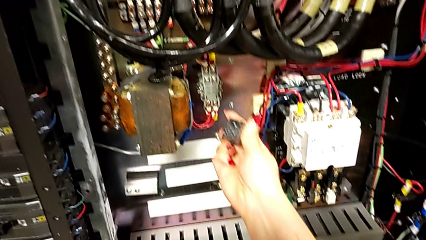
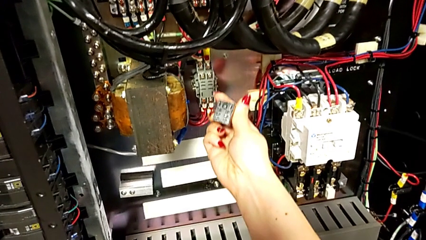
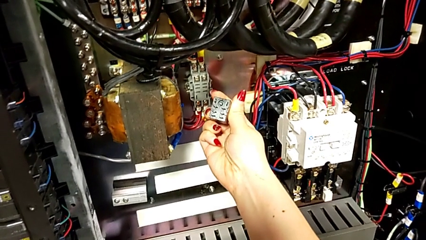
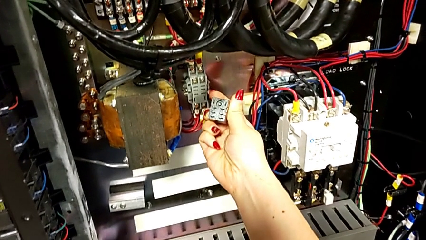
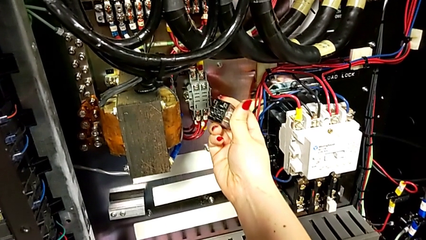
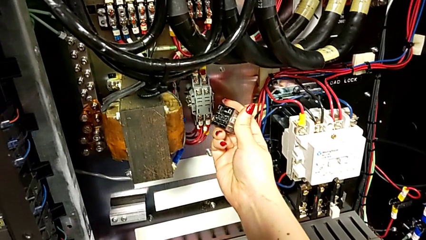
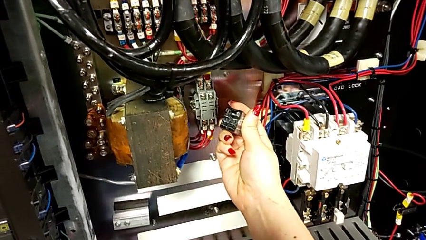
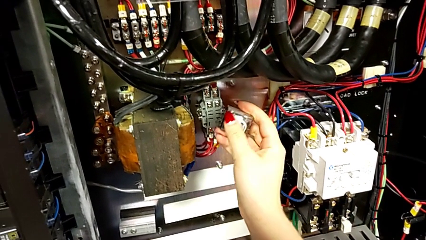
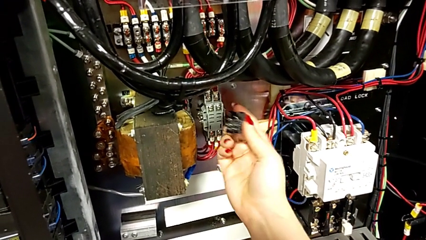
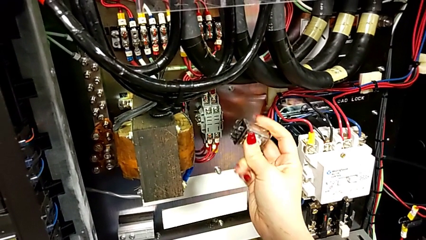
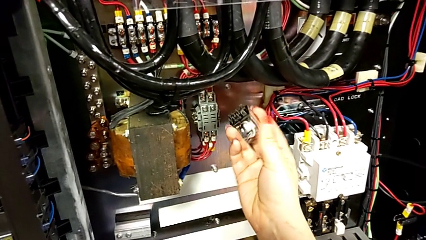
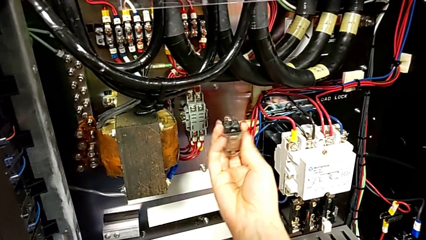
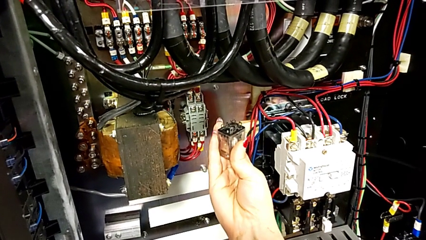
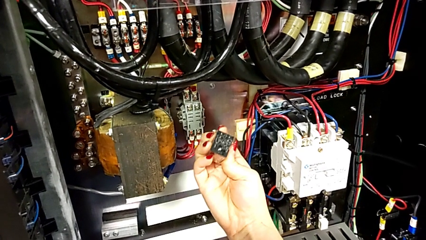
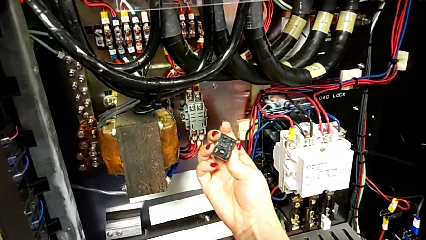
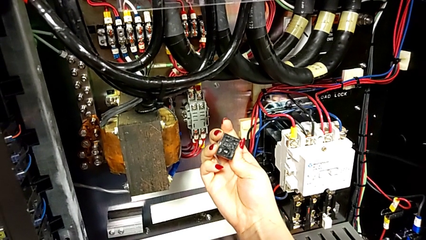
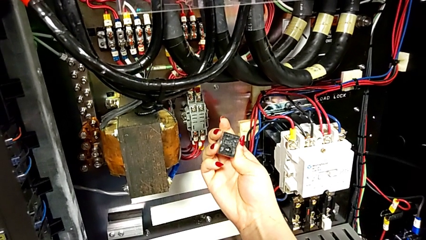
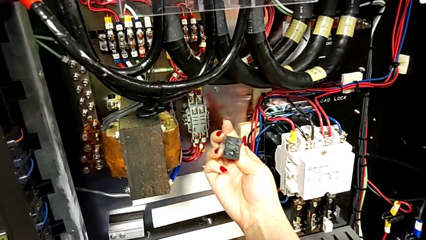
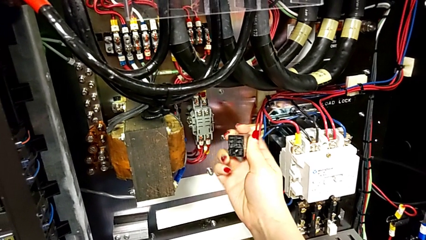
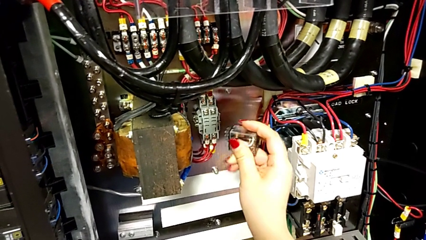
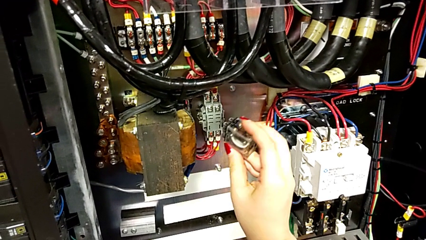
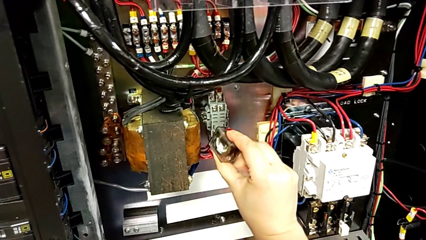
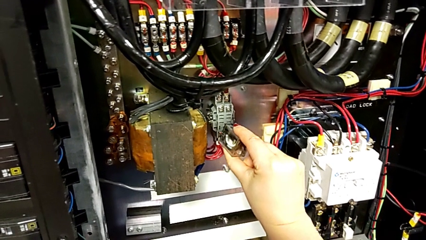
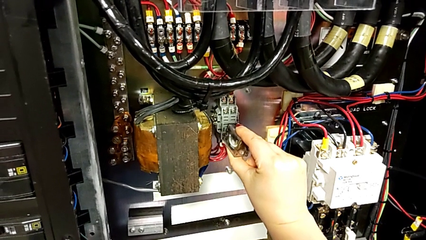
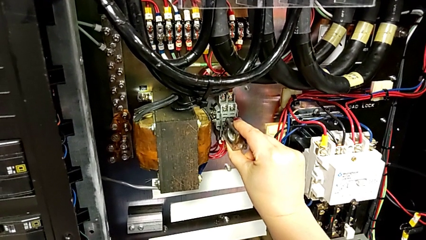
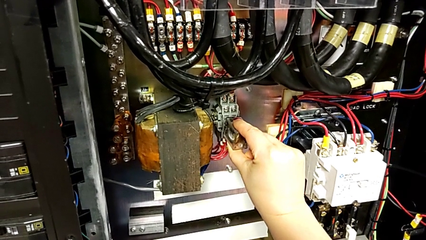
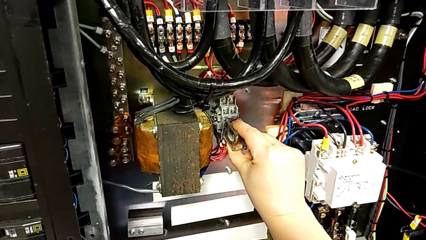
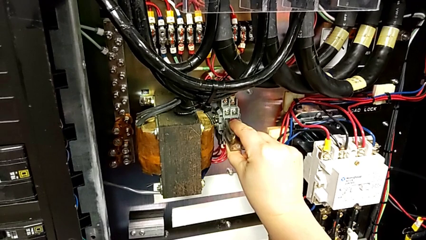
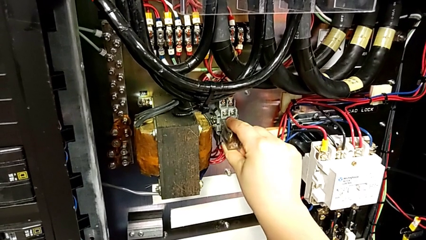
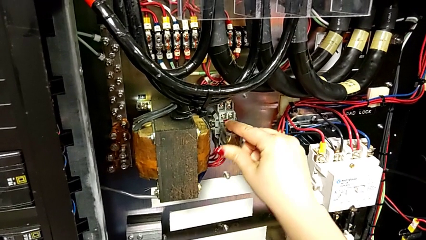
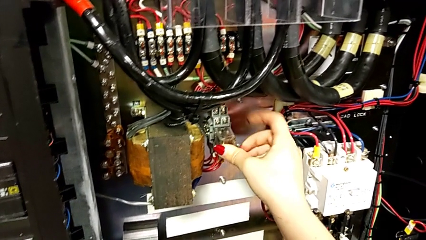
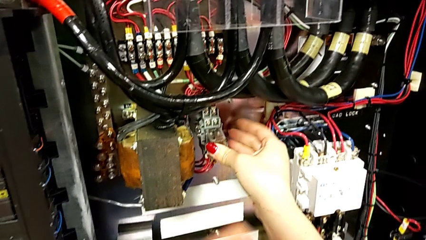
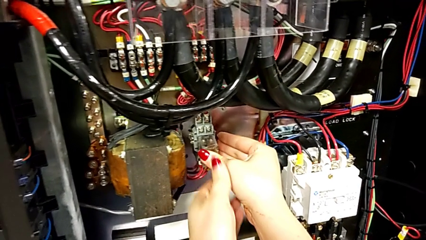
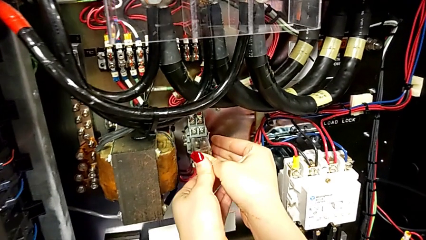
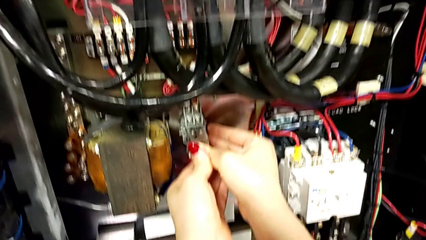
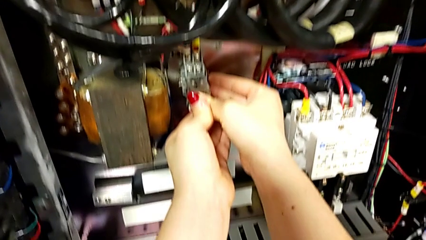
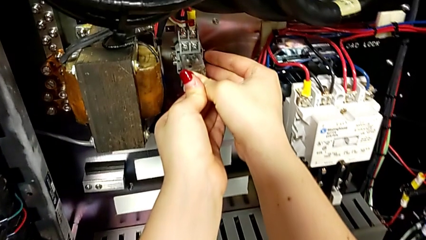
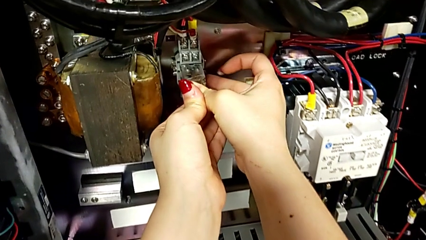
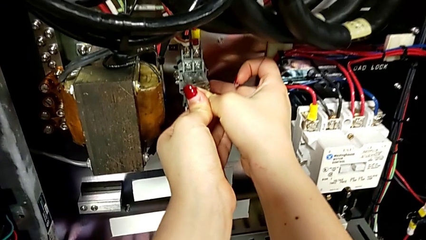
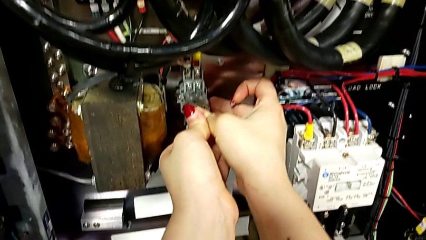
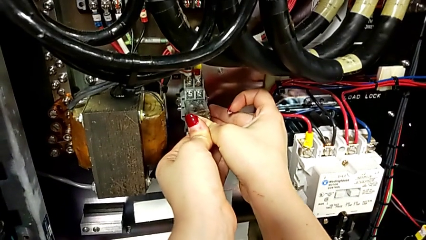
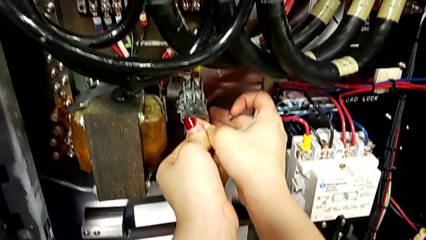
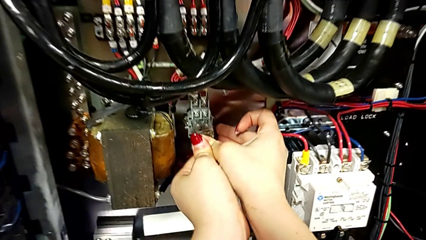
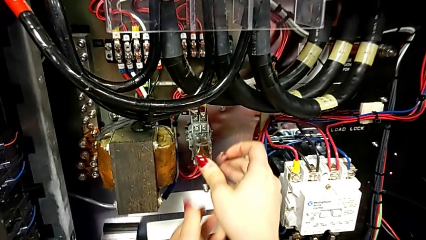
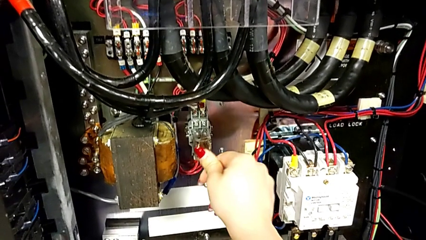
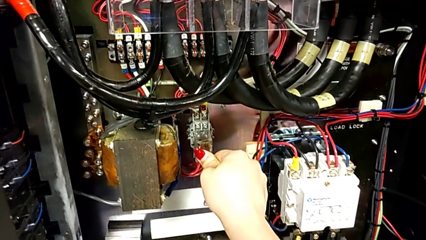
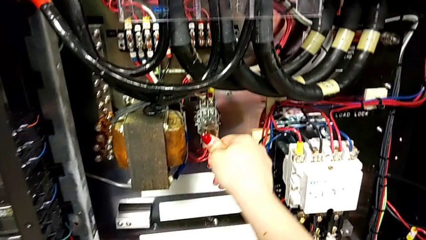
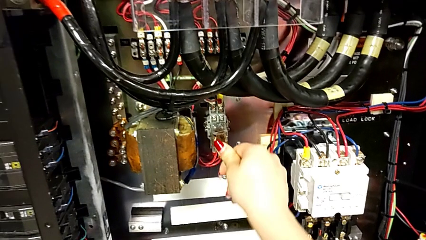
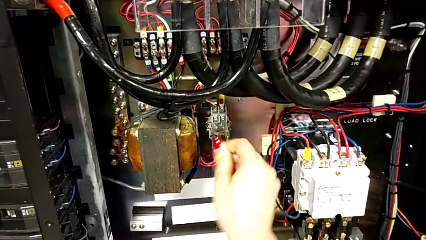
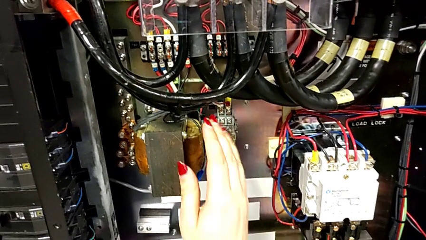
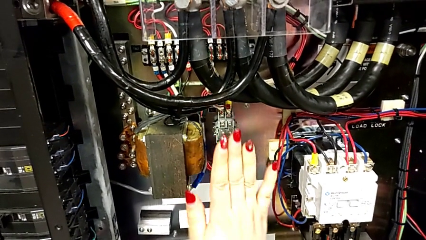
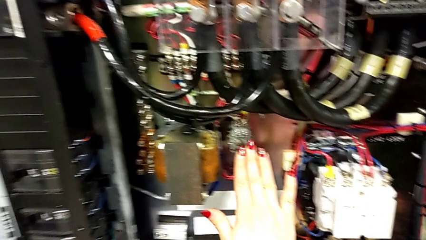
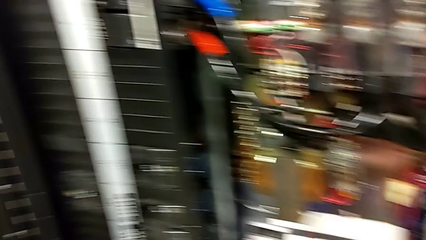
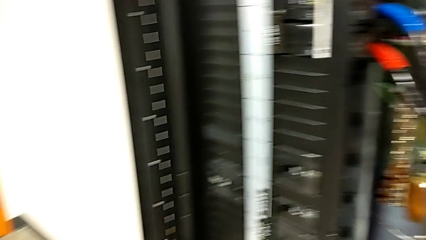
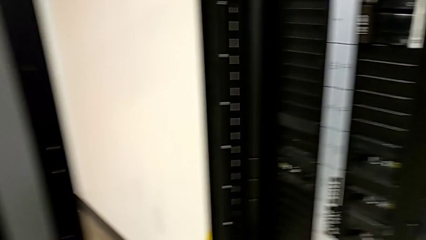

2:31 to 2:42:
The camera wearer is disconnecting the replacement and putting it in the toolbox, then grabbing the other breaker and reconnecting it. They rotate the circuit breaker and assemble it.

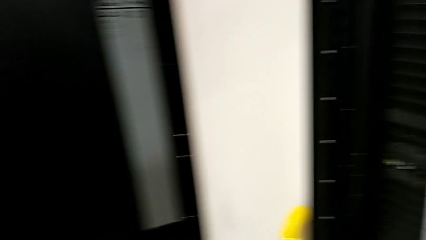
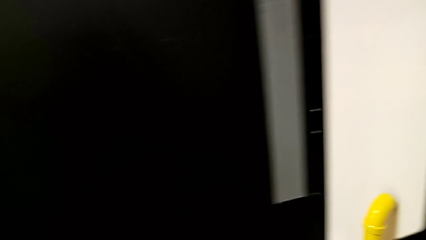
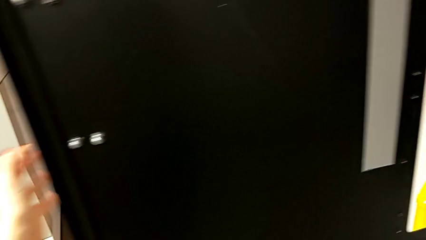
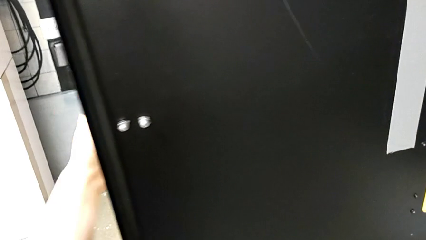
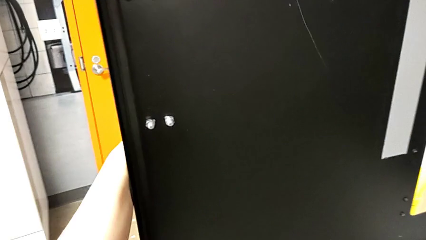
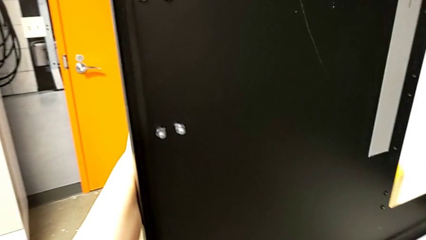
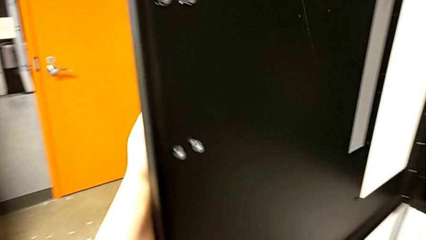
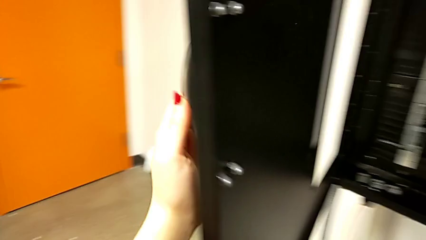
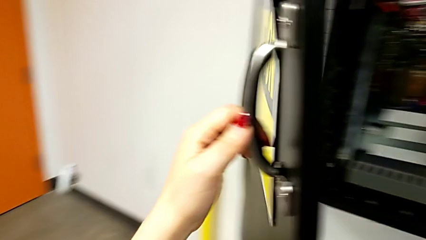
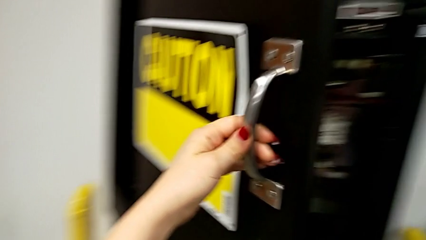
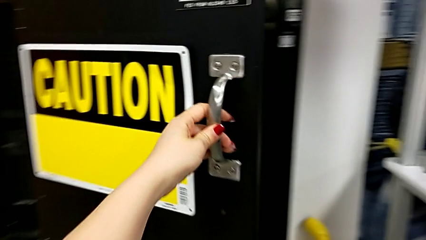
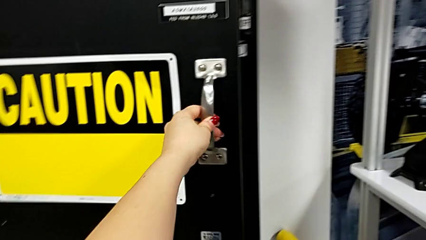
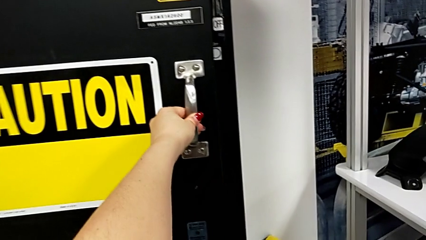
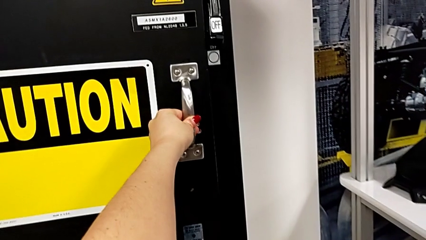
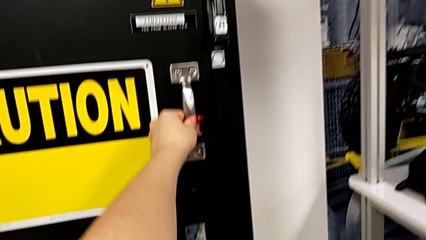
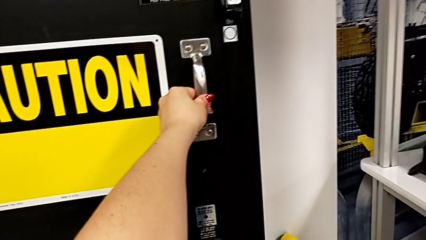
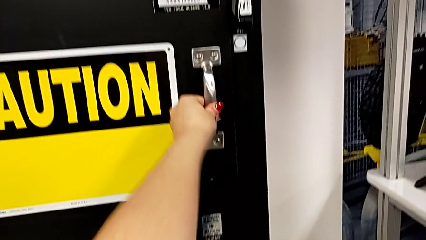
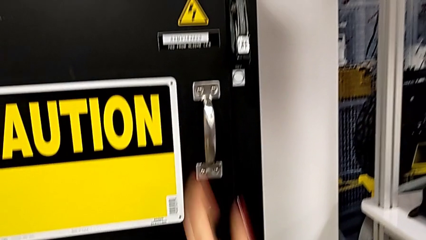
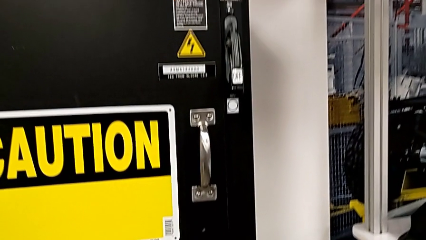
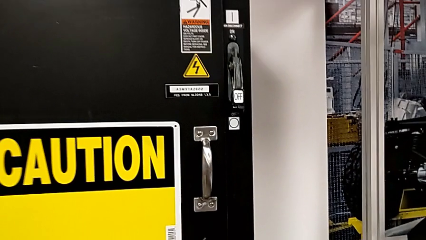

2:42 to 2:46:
The camera wearer closes the panel. They close the front panel door.

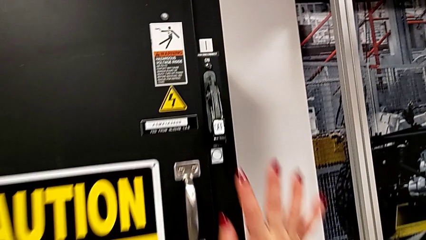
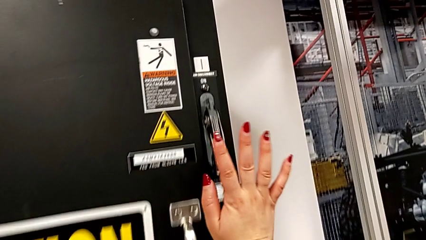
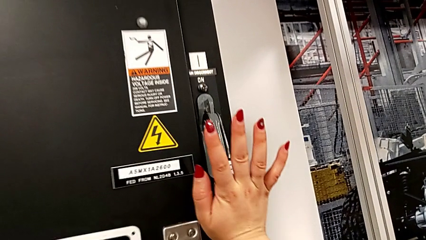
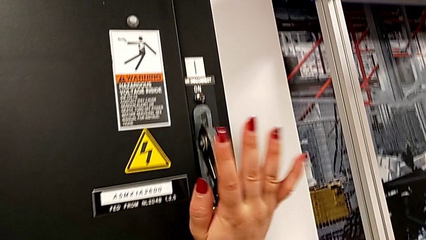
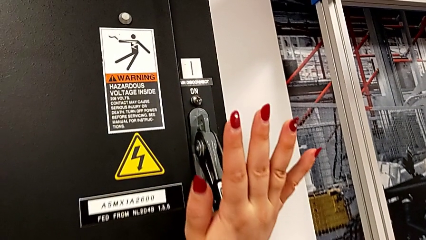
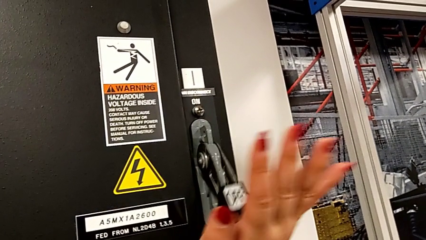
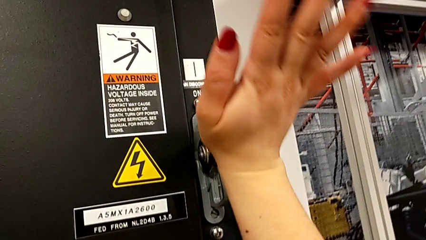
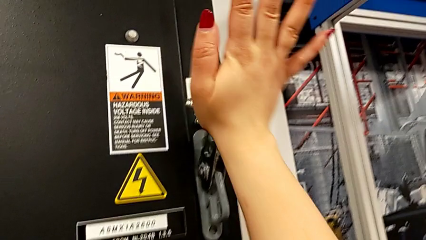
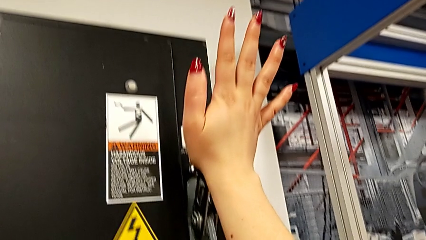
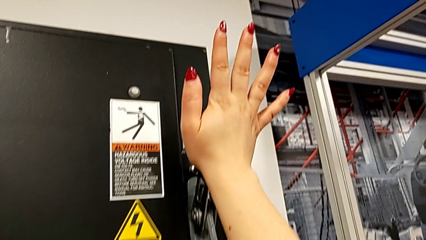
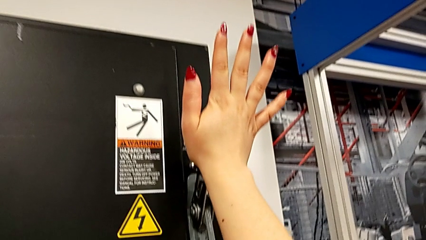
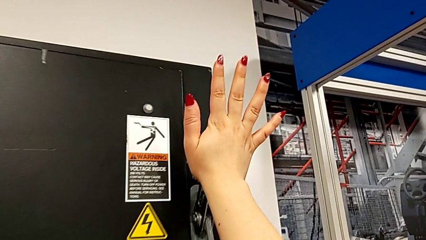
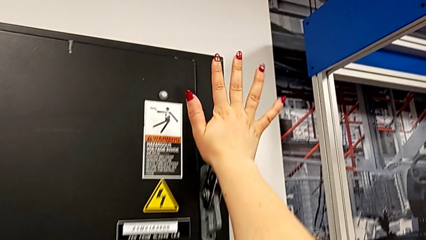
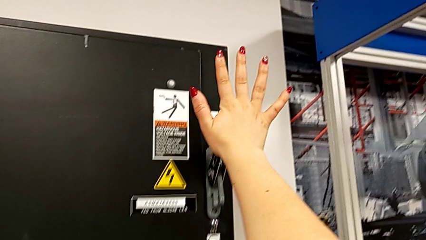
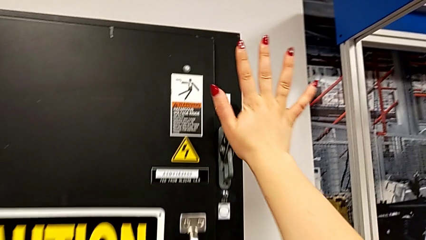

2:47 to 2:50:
The camera wearer turns the circuit breaker back on. They pull the lever.
